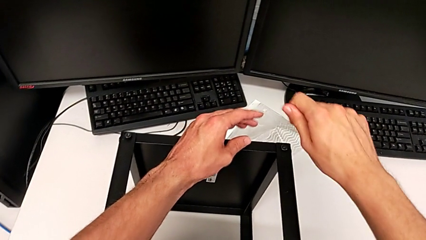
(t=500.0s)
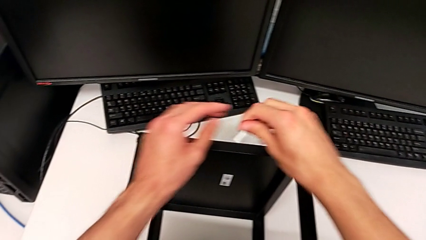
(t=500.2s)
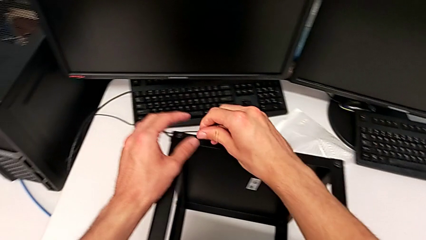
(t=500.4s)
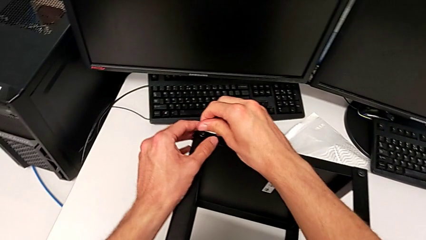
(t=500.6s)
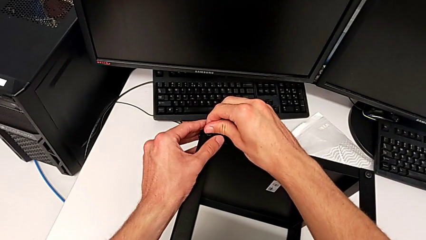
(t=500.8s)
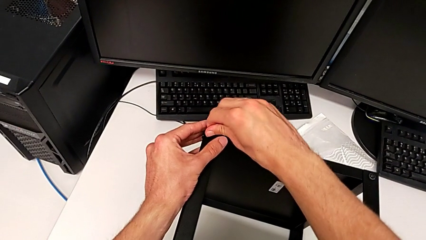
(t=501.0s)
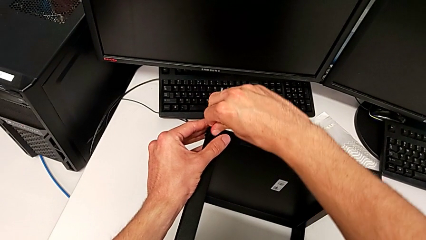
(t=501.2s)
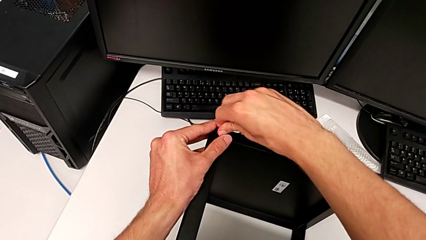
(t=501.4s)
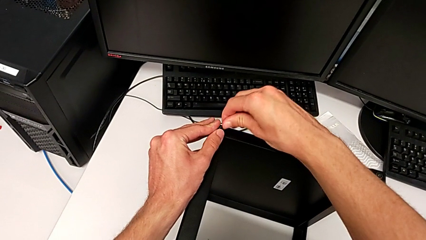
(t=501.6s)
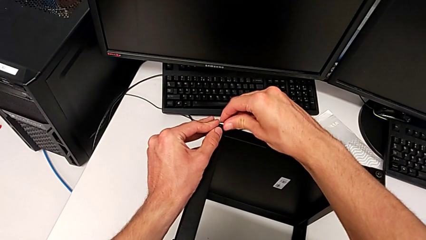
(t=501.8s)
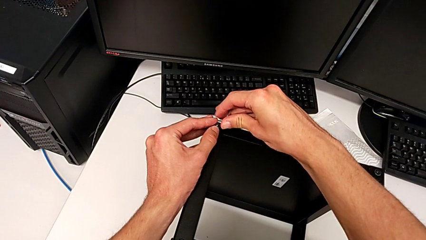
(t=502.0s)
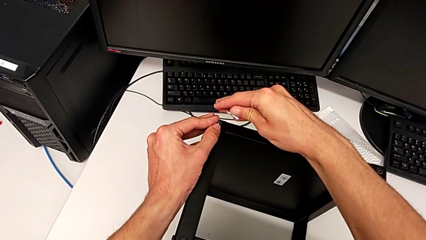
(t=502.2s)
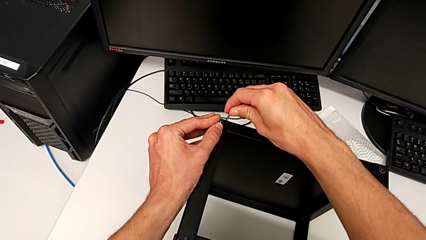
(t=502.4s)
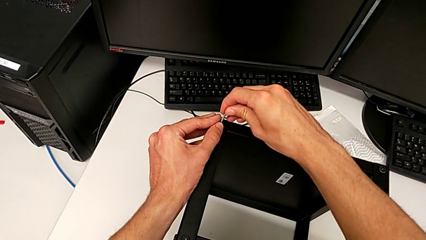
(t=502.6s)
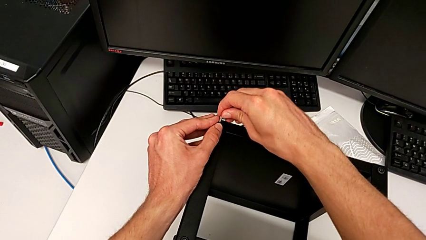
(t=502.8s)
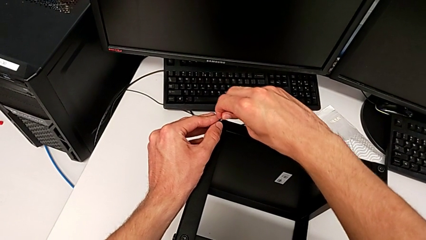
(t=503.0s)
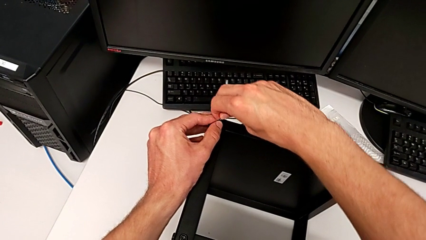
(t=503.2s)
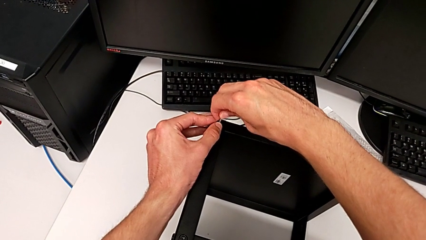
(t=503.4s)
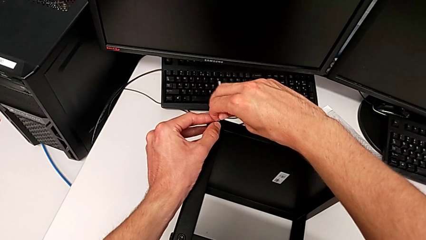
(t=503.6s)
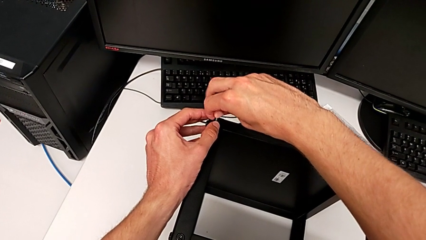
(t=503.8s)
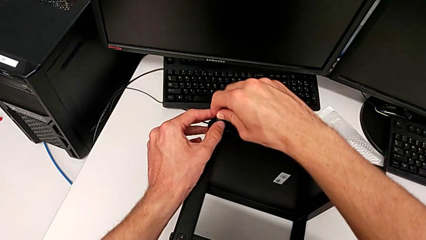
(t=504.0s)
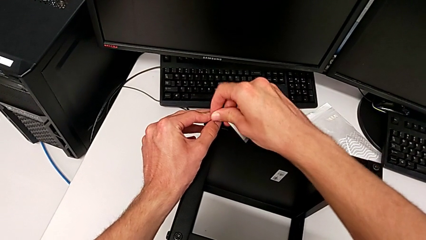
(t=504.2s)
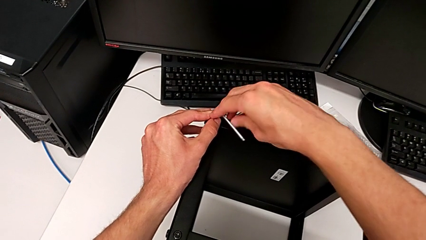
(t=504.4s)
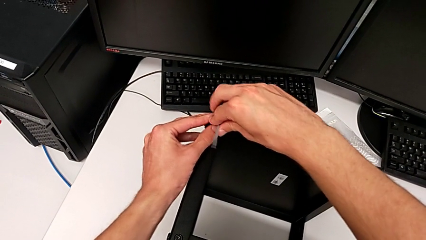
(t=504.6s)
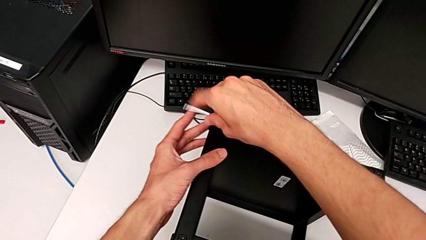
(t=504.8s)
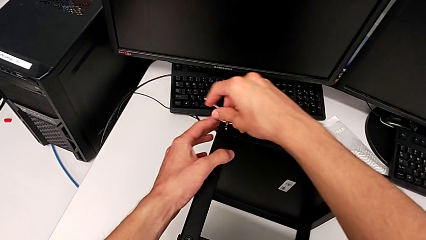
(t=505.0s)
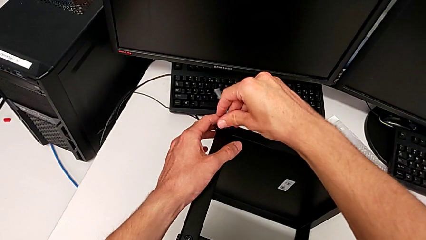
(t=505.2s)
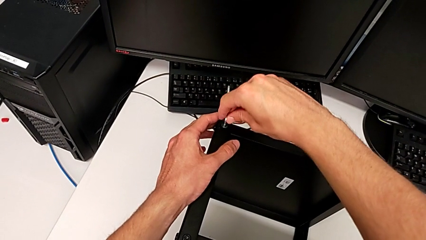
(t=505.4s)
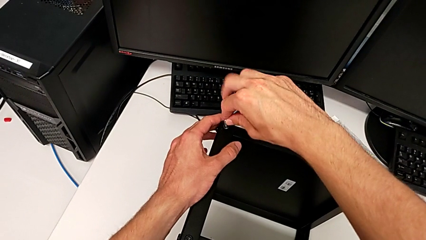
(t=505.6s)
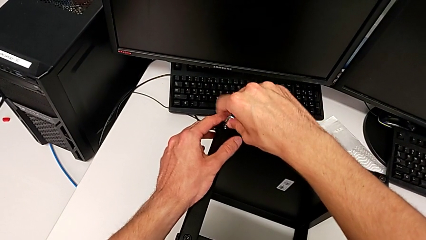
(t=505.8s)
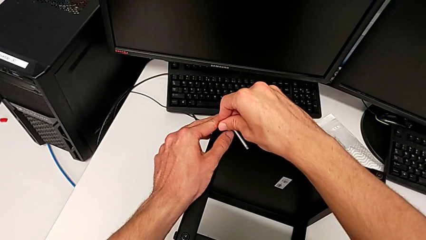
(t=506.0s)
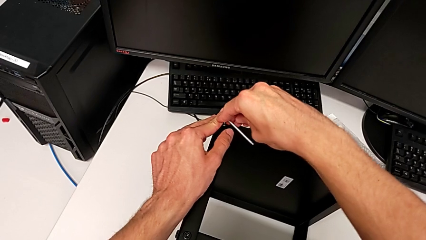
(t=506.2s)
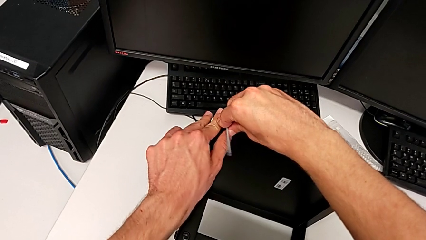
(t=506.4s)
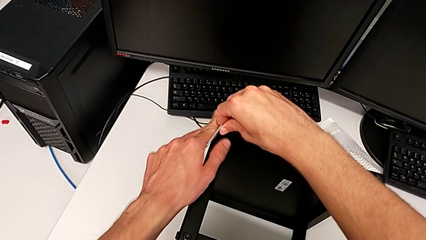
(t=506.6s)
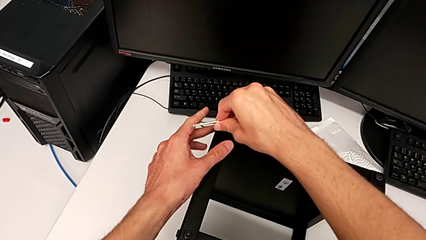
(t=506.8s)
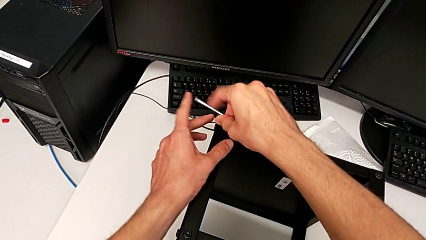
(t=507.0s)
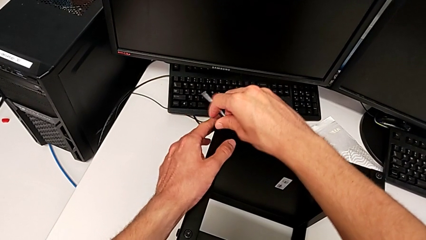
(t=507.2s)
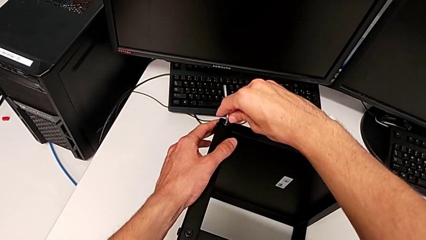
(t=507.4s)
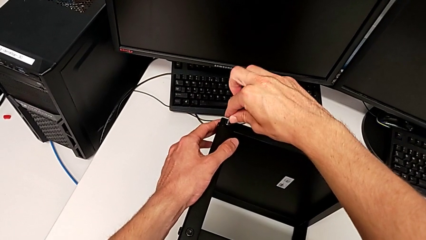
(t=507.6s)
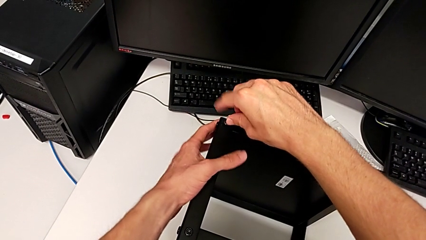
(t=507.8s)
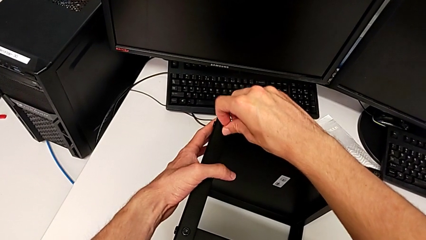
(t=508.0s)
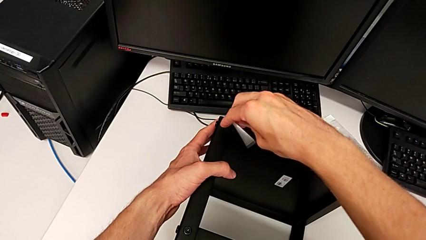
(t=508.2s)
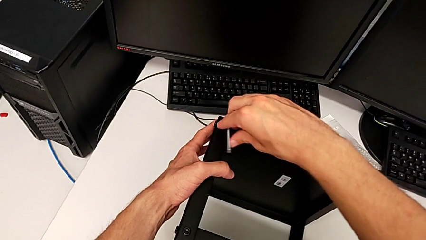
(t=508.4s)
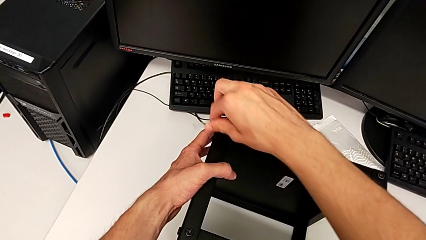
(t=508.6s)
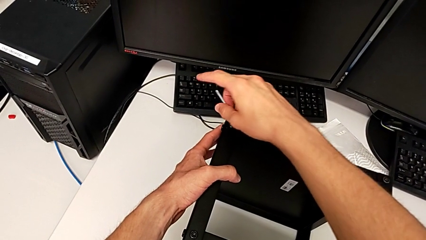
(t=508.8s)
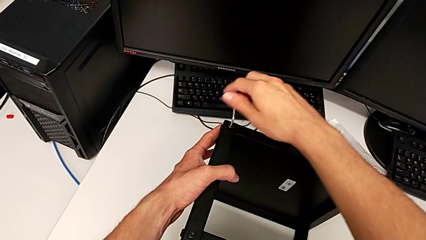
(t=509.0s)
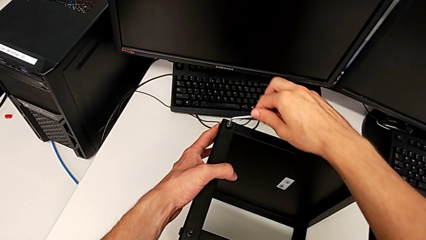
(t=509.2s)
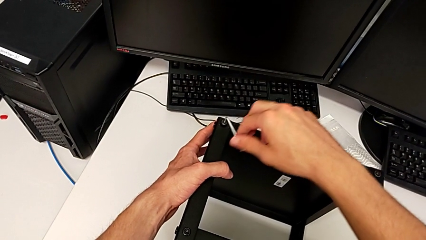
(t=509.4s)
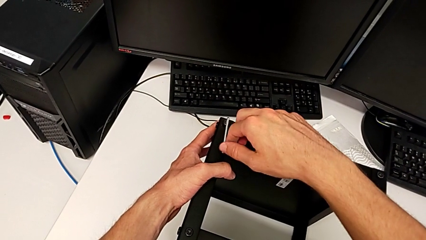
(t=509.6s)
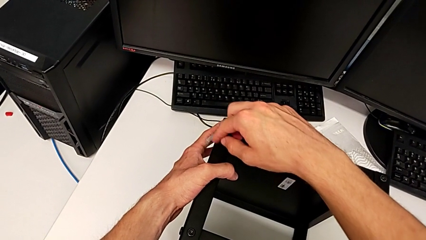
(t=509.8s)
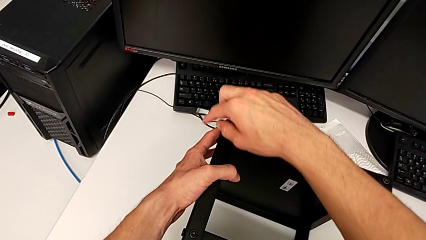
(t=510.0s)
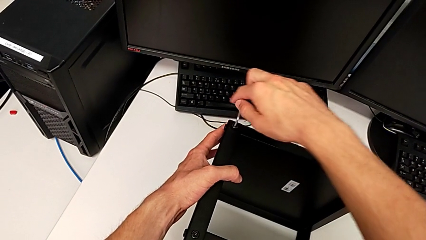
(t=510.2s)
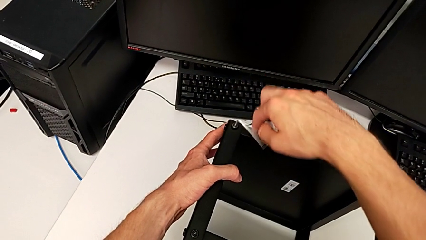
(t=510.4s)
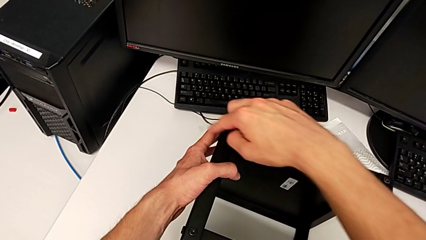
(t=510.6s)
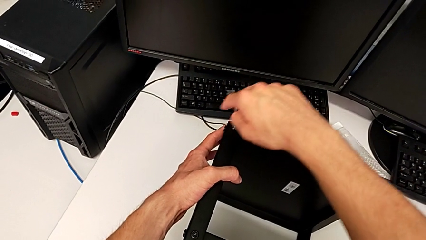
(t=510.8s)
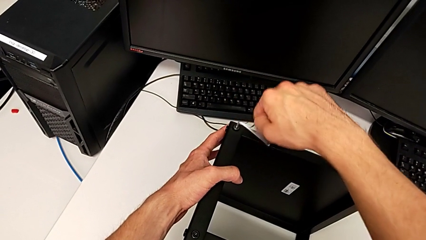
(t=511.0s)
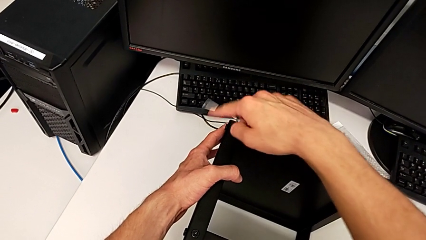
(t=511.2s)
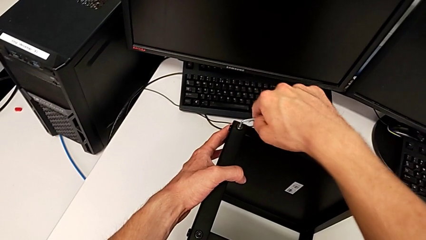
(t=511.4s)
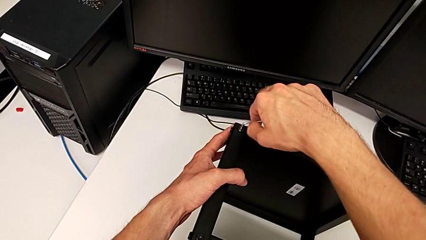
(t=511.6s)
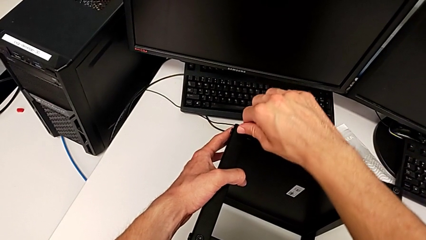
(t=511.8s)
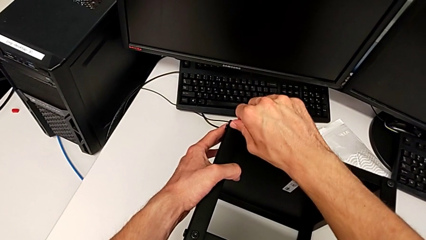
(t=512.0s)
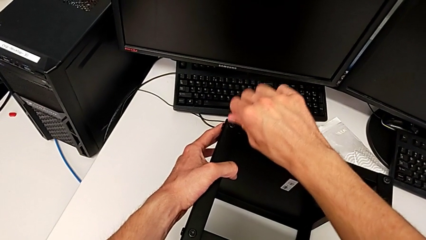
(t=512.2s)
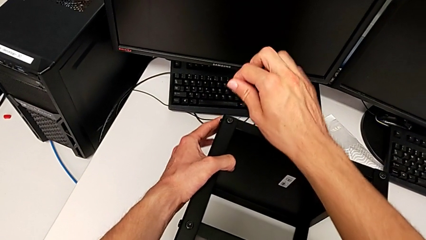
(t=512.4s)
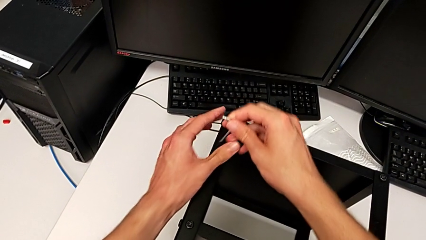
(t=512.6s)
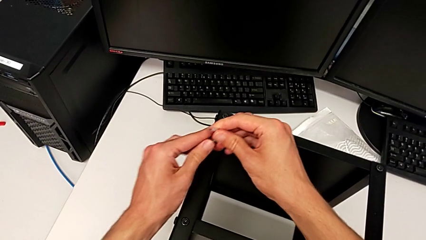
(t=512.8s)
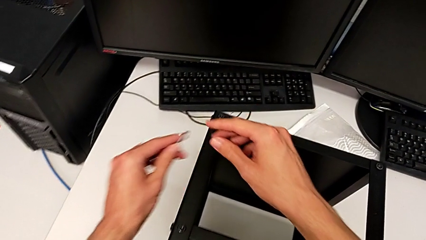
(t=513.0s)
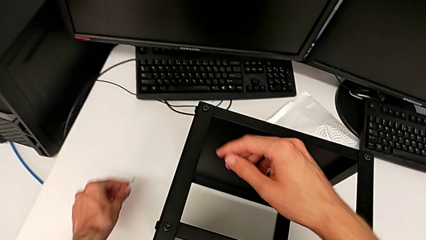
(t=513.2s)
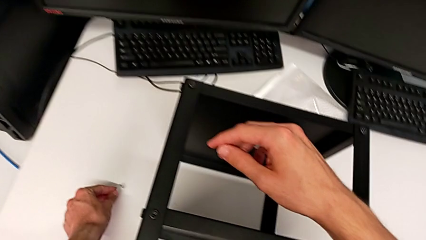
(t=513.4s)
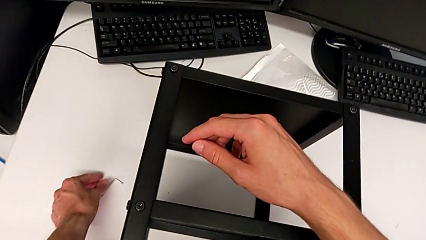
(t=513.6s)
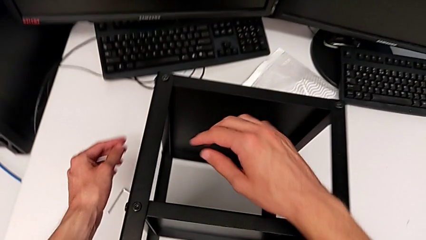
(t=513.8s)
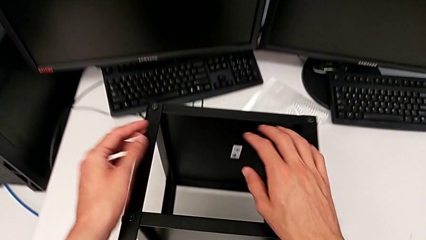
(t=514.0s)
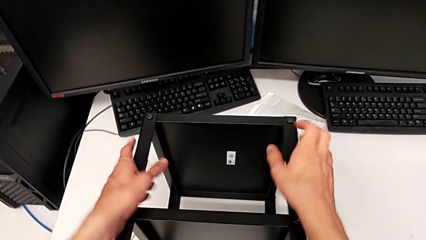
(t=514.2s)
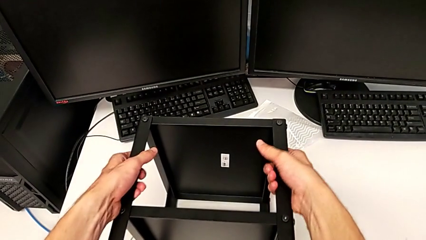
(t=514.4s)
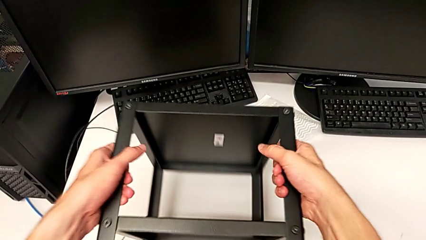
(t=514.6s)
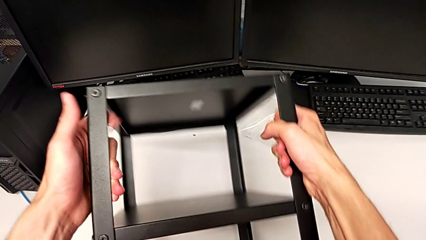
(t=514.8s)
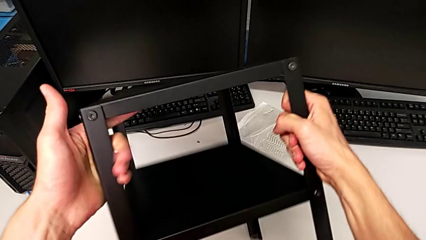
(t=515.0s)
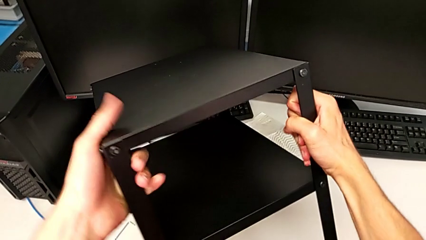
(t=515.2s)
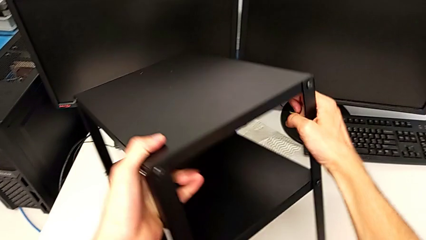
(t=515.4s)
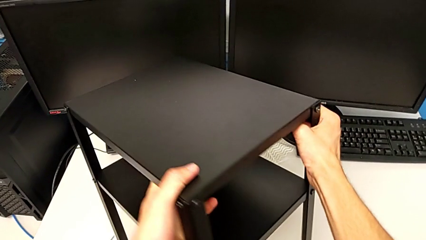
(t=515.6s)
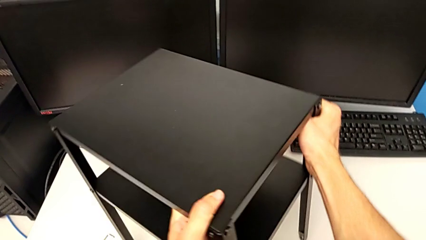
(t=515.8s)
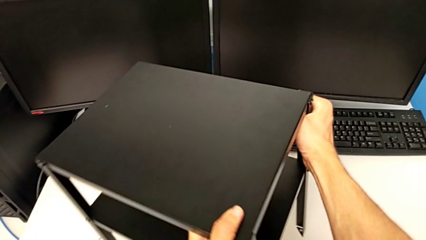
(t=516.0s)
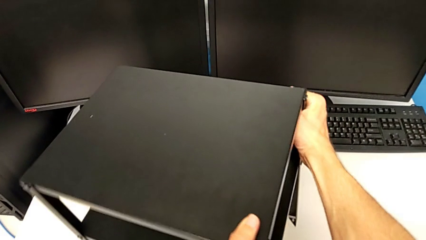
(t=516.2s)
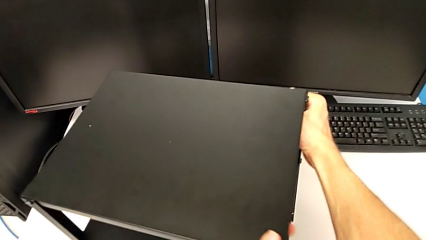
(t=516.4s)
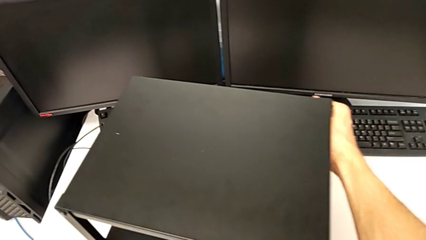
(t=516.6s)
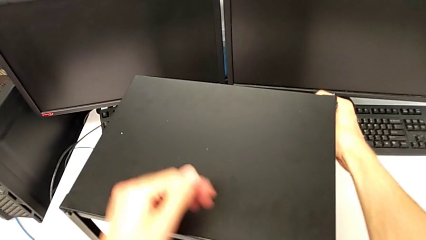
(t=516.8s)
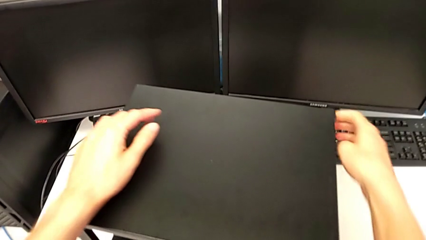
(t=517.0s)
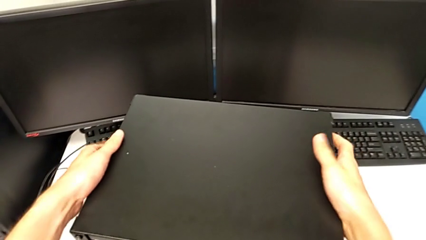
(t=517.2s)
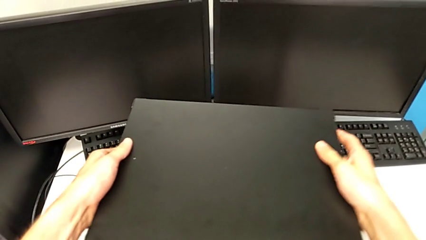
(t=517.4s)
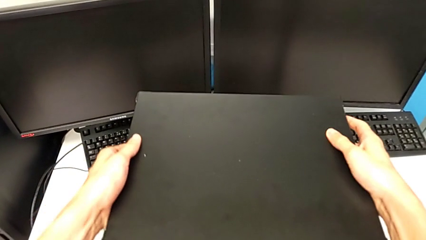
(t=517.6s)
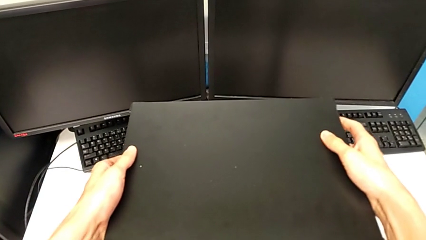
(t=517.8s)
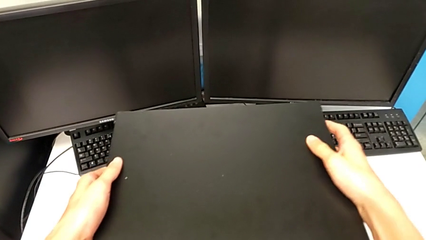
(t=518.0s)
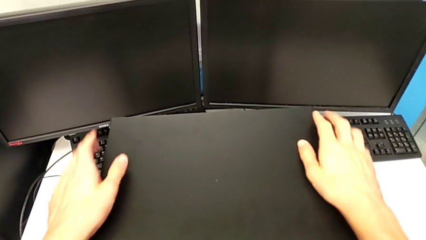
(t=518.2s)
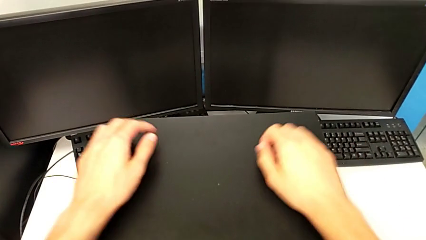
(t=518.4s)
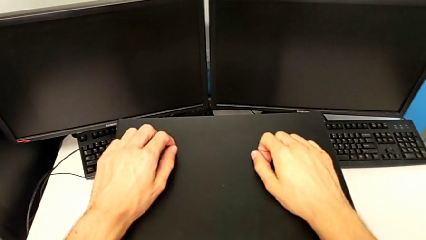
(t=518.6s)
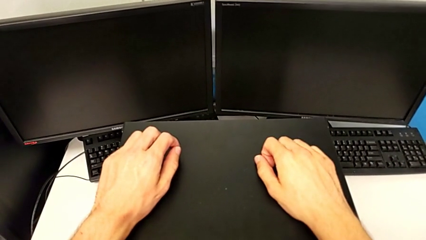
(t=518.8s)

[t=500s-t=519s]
The camera wearer is assembling the top tray. They insert the Allen wrench, screw the hex socket head, withdraw the Allen wrench, place it and rotate the nightstand.
